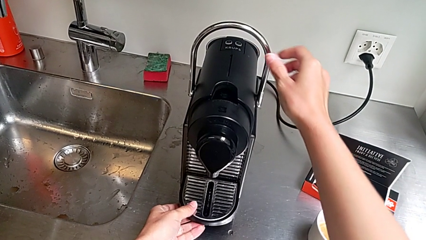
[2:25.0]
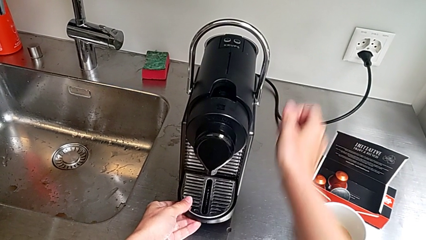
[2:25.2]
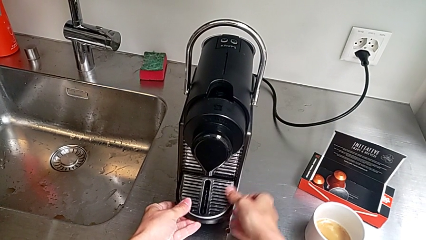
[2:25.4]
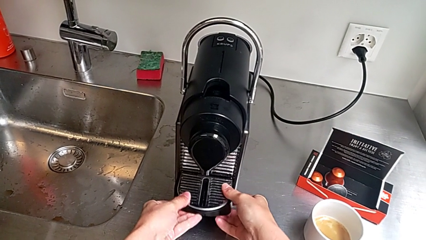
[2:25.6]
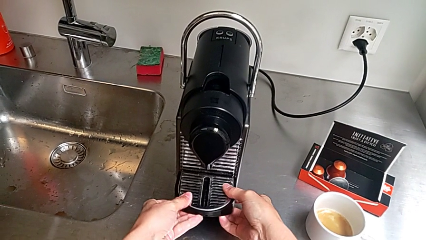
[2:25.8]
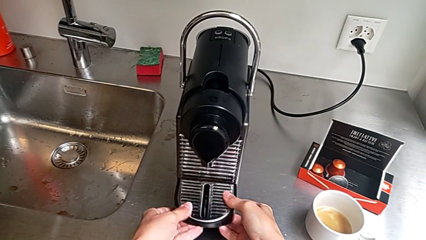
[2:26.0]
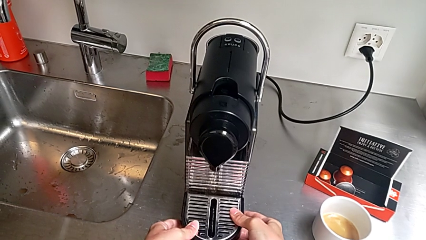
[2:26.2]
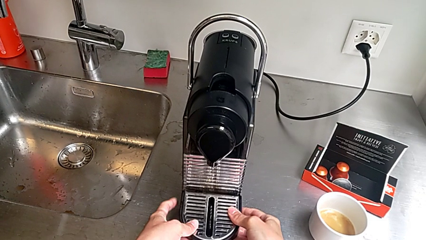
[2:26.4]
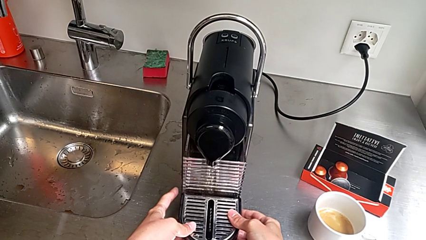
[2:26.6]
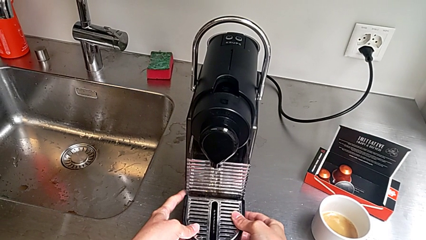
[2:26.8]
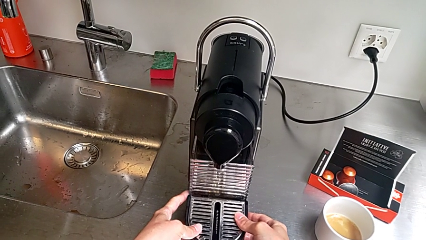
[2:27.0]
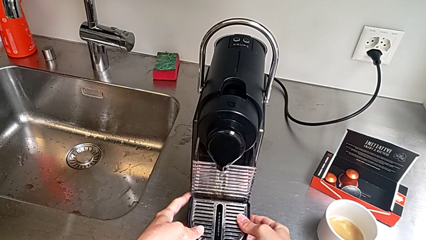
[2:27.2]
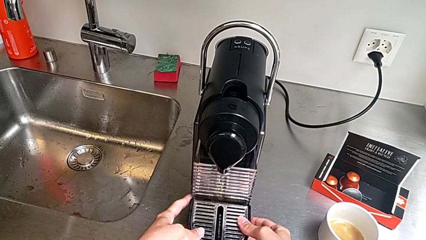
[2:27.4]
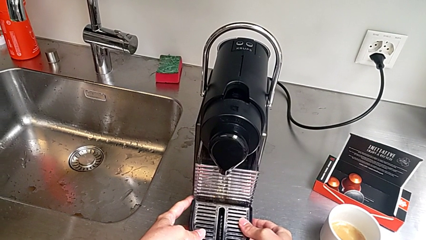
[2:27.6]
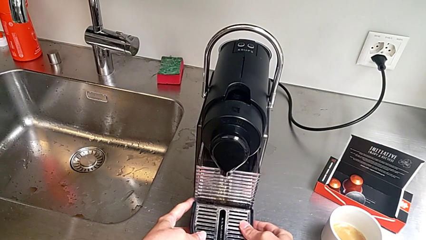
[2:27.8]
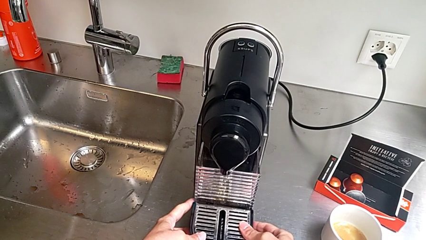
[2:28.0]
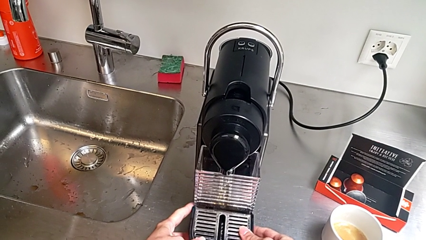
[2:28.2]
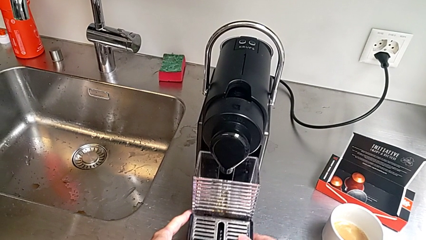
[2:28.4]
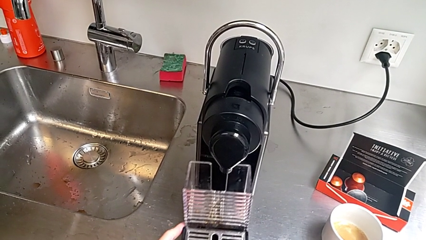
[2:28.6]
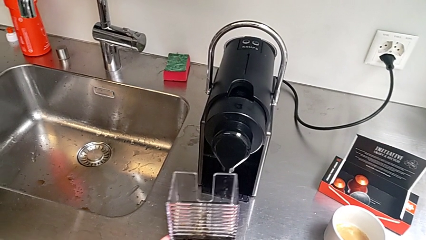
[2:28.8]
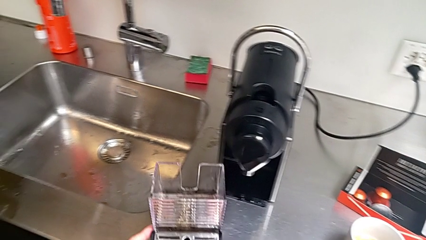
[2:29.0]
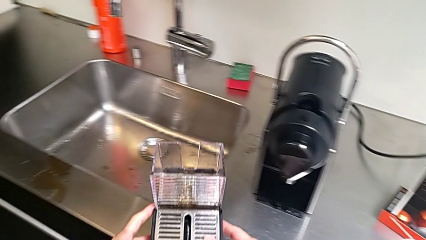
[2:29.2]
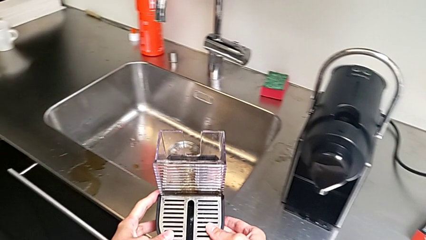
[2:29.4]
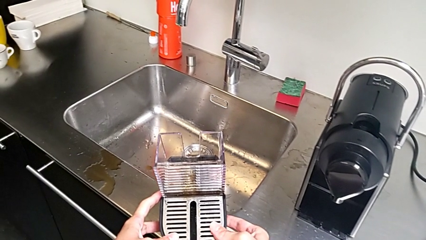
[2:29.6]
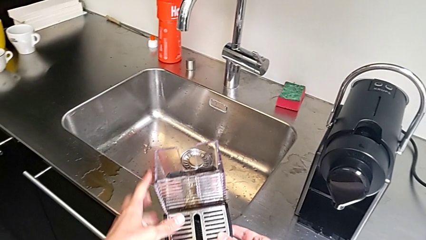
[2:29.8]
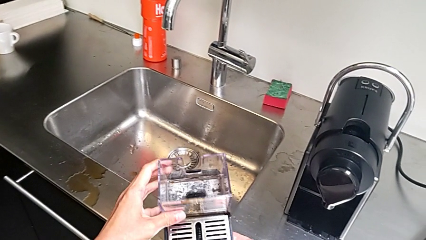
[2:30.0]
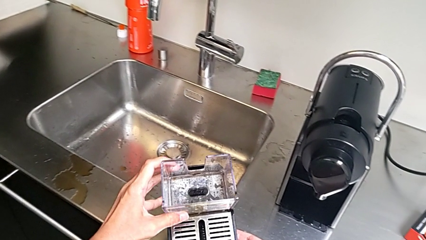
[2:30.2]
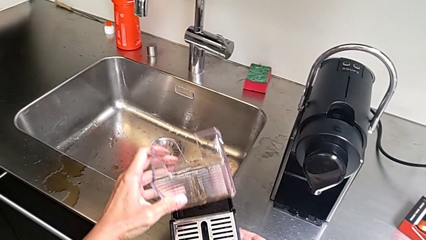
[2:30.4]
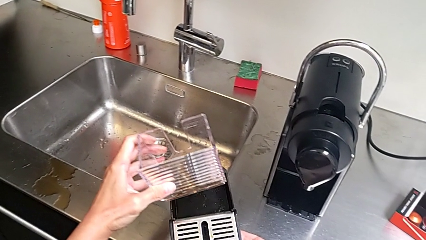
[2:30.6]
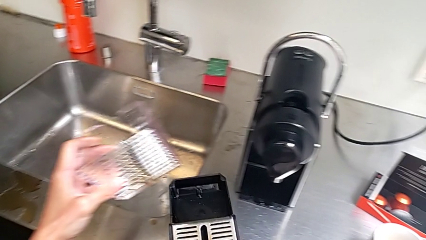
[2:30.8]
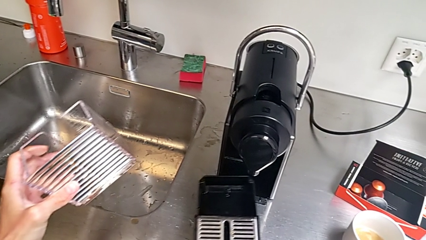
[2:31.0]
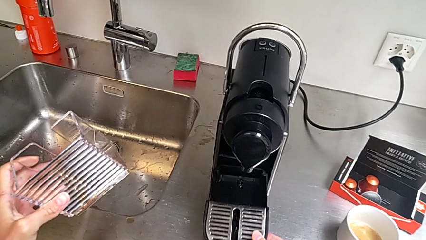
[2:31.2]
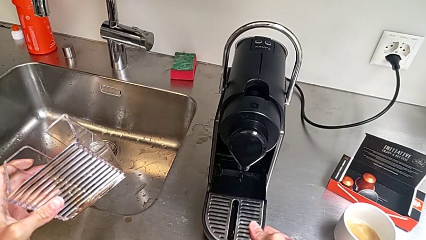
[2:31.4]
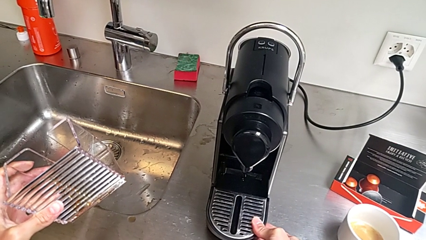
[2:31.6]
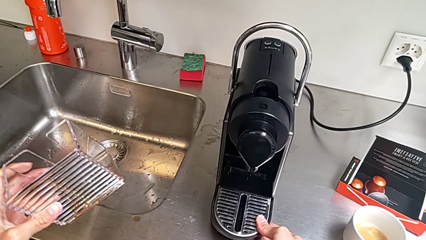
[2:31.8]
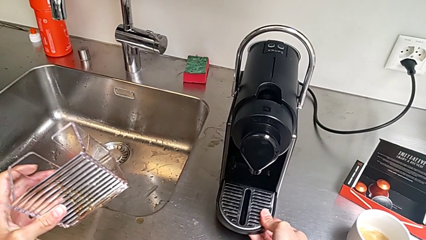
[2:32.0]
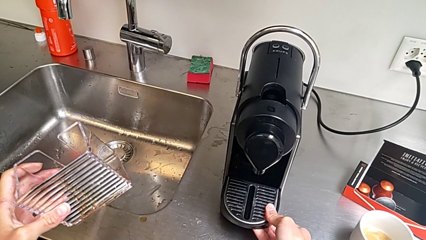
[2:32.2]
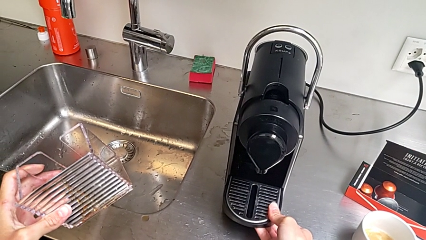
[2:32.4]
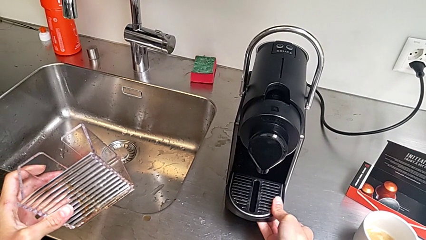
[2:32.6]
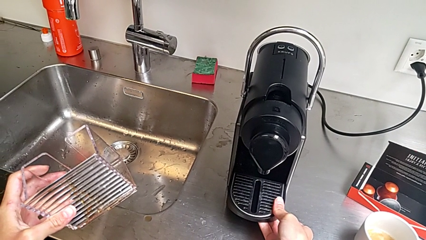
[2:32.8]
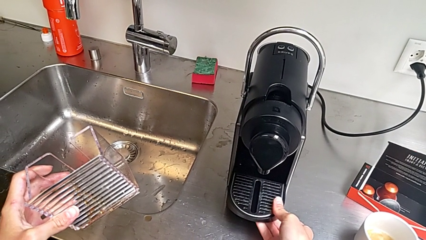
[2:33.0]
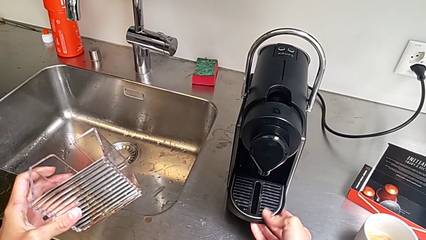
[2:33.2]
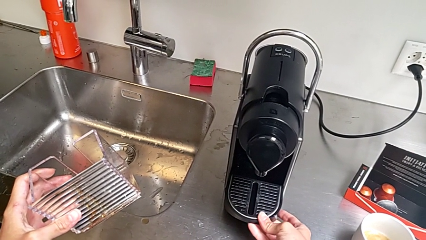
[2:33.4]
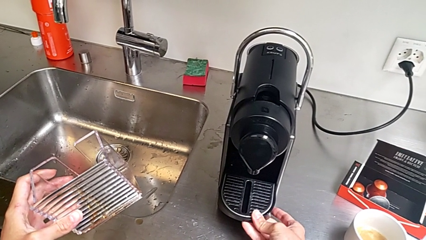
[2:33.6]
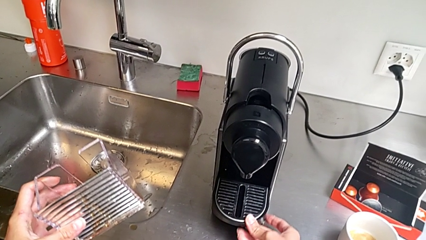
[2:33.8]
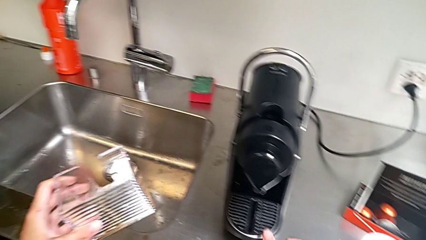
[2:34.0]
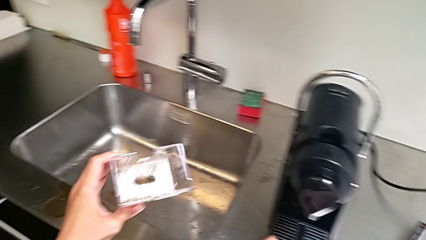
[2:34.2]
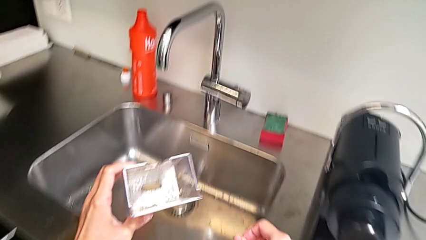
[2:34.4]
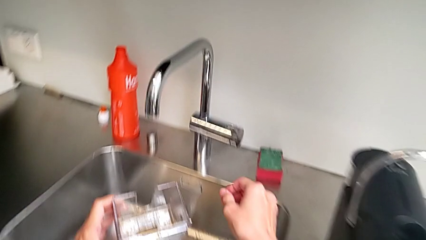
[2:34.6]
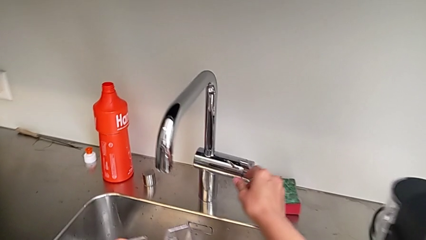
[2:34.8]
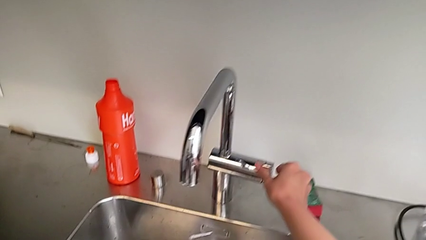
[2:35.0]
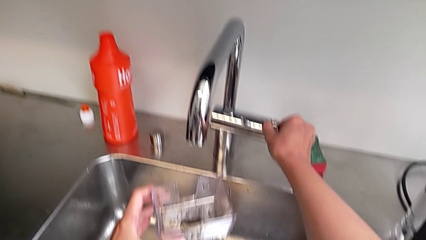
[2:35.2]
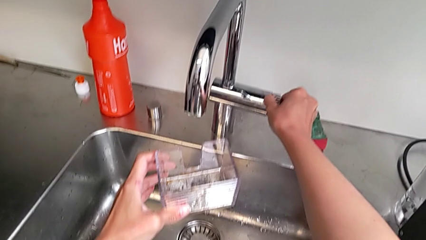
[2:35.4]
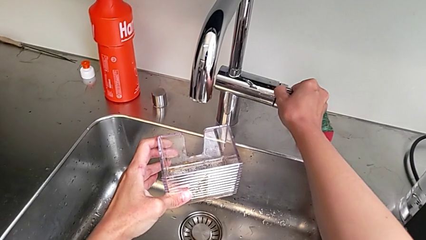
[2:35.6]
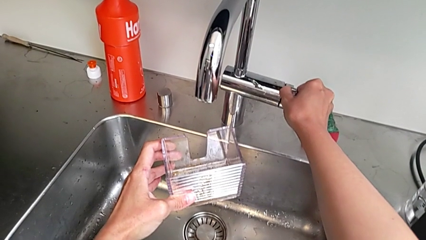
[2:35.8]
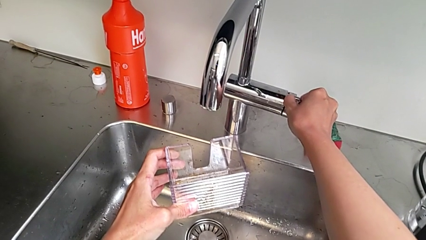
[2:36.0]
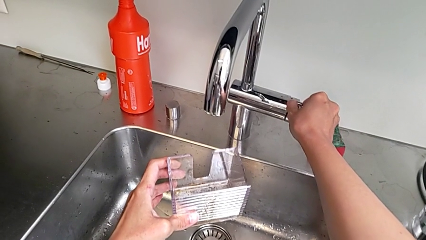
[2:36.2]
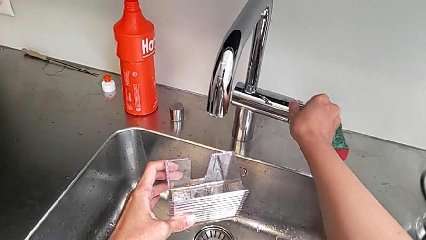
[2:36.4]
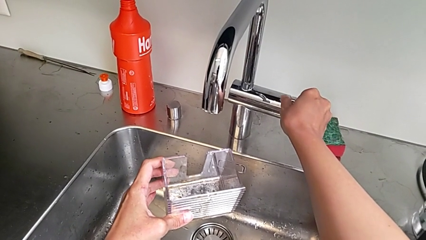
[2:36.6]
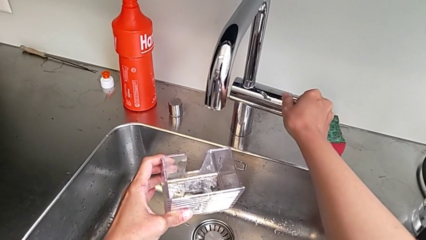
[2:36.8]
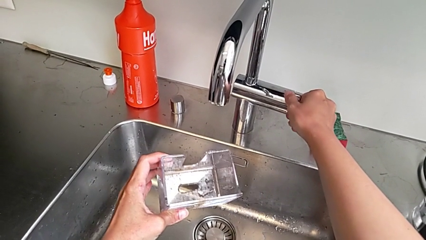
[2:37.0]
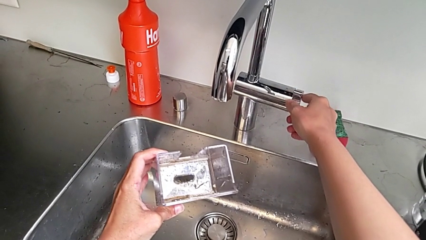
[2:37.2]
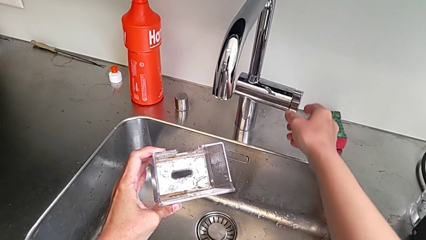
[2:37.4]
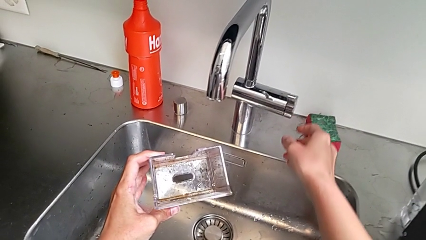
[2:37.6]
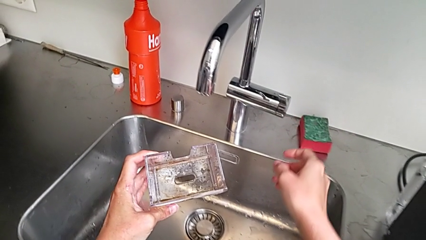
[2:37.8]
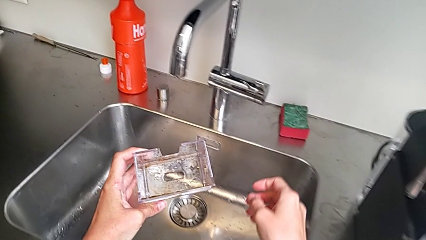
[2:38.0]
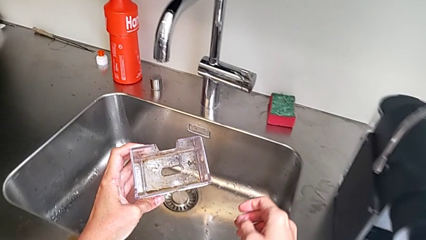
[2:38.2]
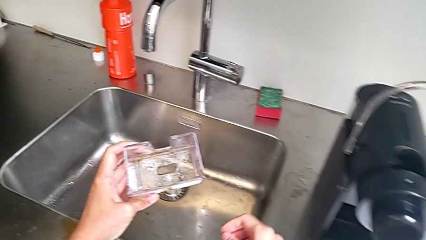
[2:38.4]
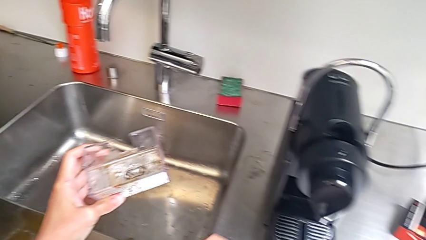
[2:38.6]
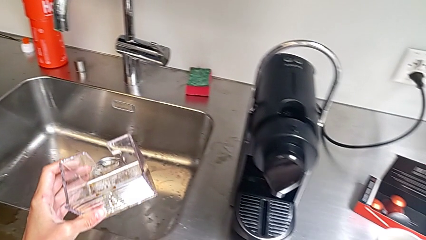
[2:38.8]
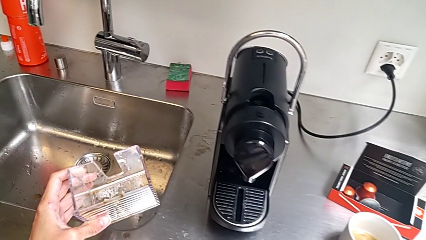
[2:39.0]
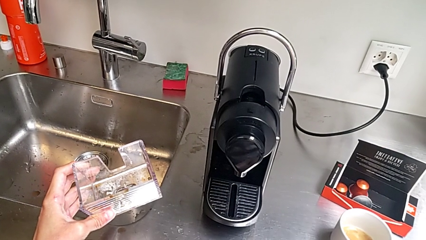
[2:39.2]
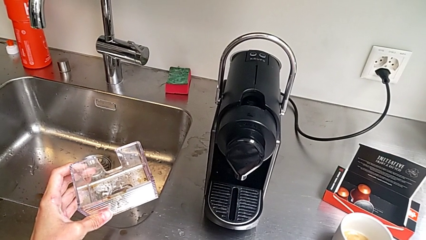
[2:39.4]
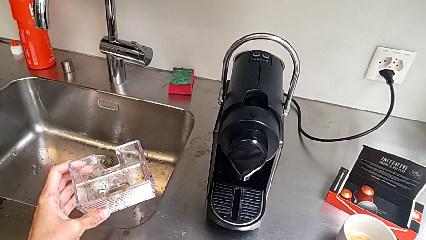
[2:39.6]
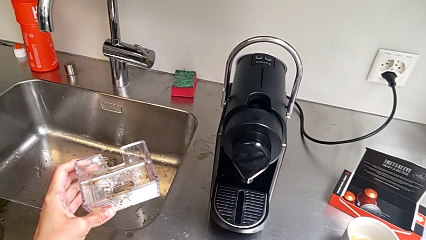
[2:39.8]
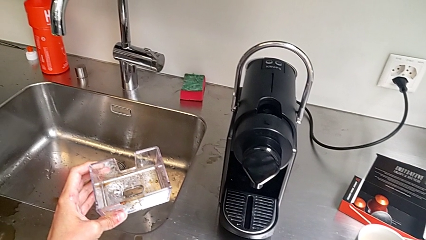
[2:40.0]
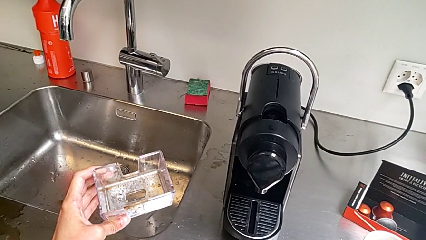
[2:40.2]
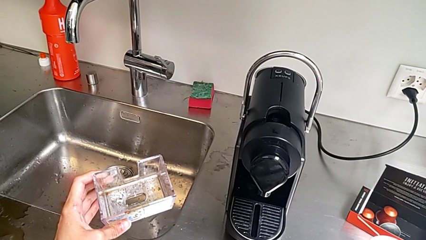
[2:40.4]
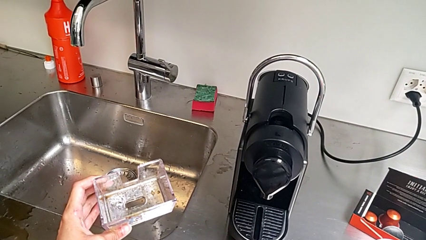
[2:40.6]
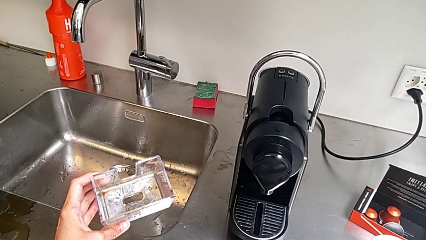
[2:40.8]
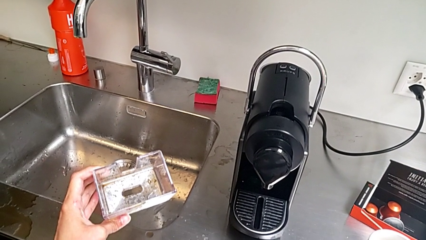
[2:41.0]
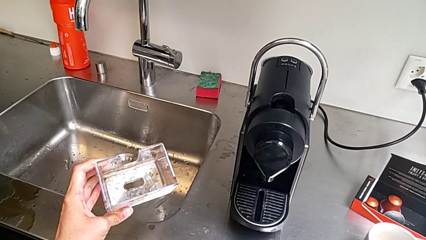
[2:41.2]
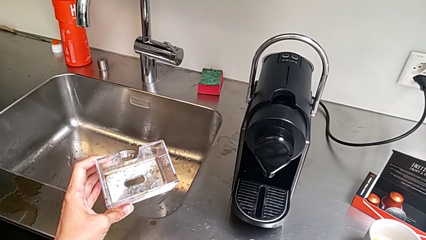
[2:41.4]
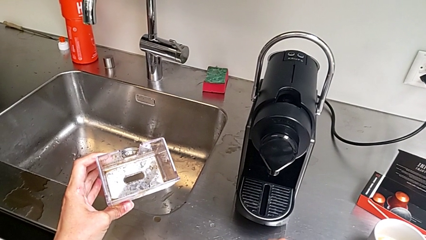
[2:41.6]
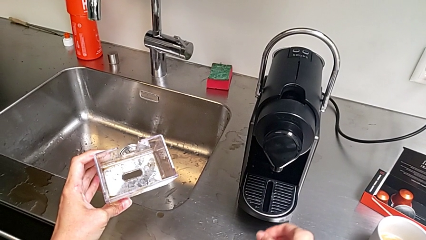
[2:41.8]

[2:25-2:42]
The camera wearer is emptying the drip tray. They pull the drip tray, grab it and withdraw it, all with the right hand. They lift the drip tray with the left hand, withdraw the capsule container with the left hand, wrongly insert it and approach the faucet with the right hand, and hold the capsule container with the left hand.
